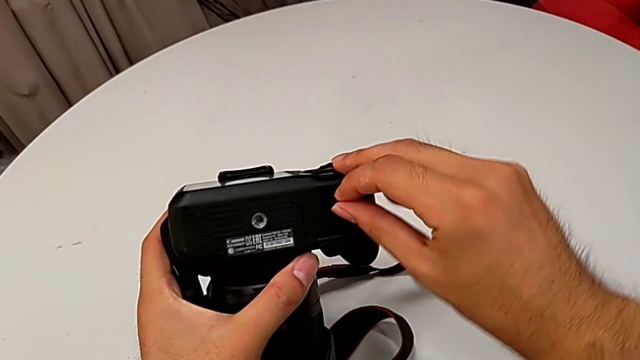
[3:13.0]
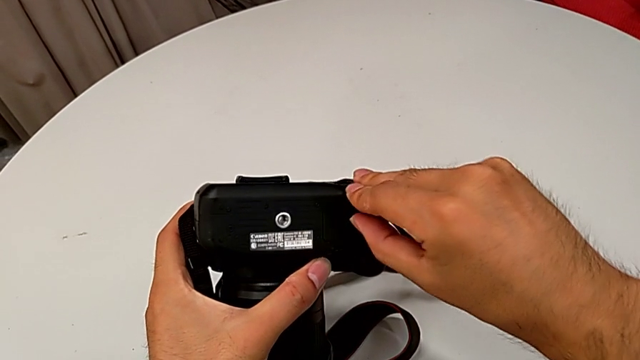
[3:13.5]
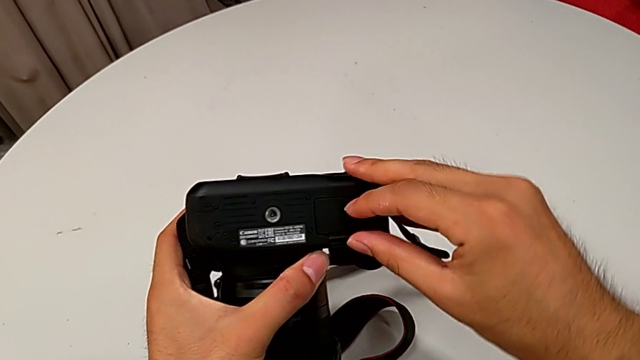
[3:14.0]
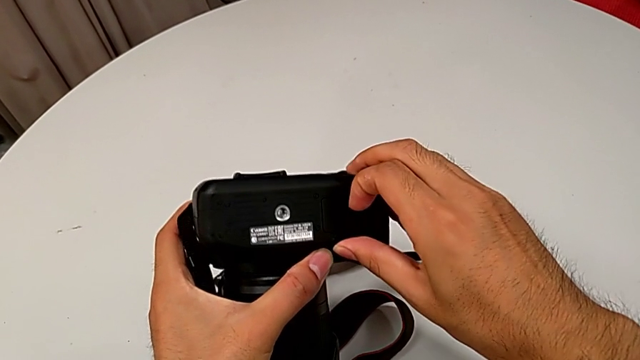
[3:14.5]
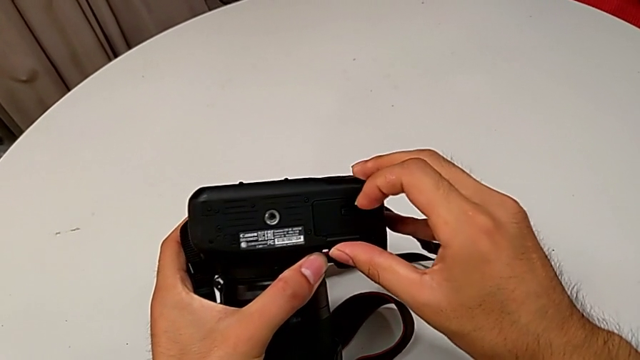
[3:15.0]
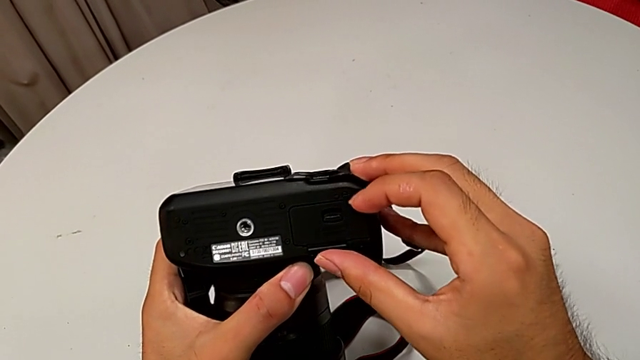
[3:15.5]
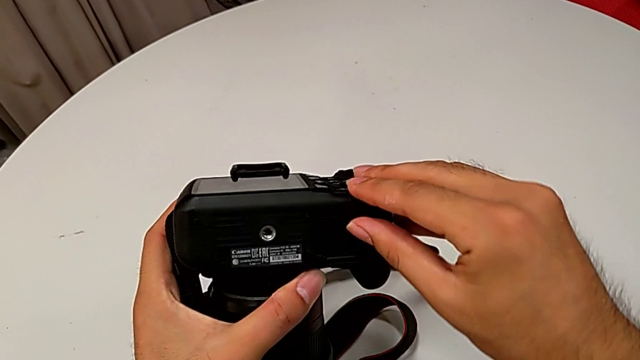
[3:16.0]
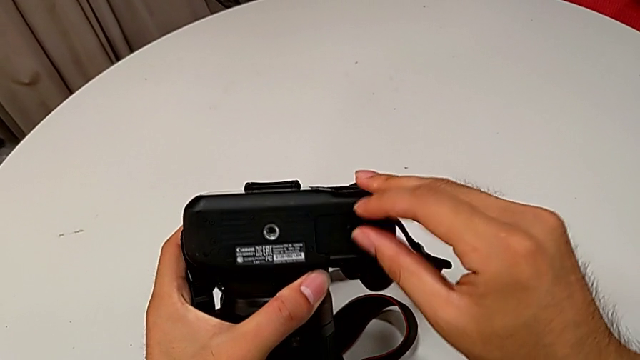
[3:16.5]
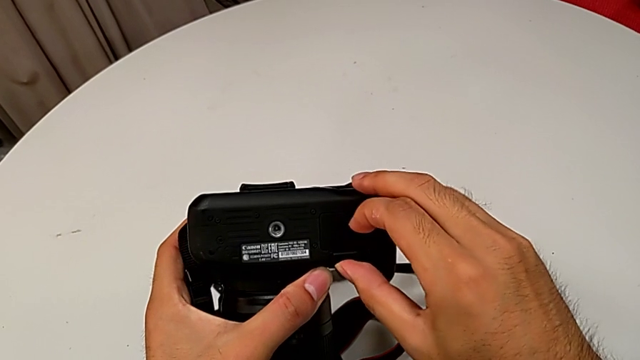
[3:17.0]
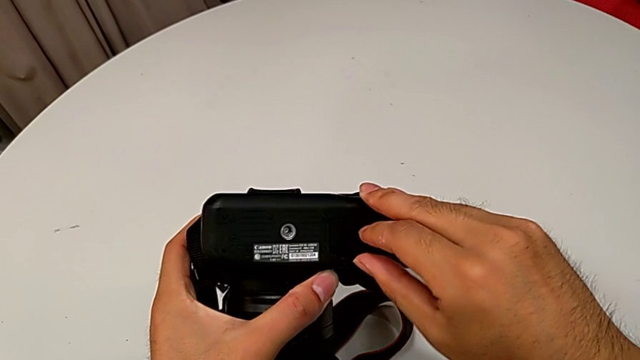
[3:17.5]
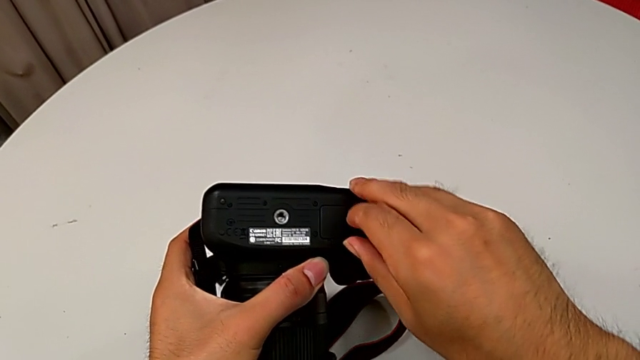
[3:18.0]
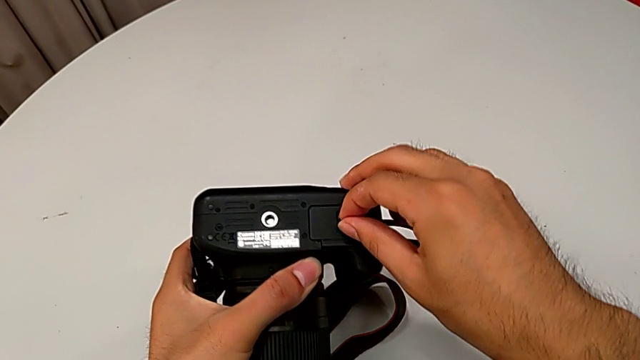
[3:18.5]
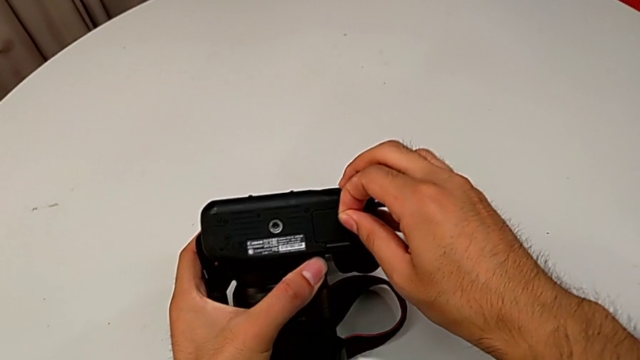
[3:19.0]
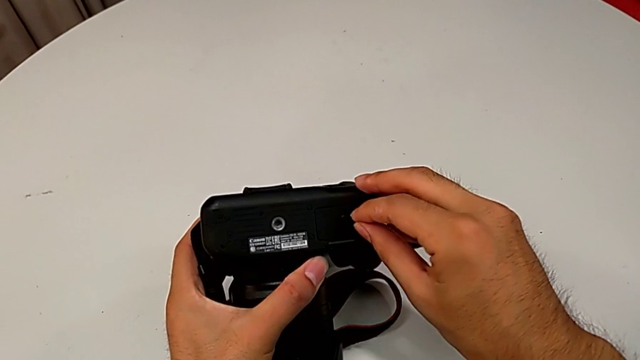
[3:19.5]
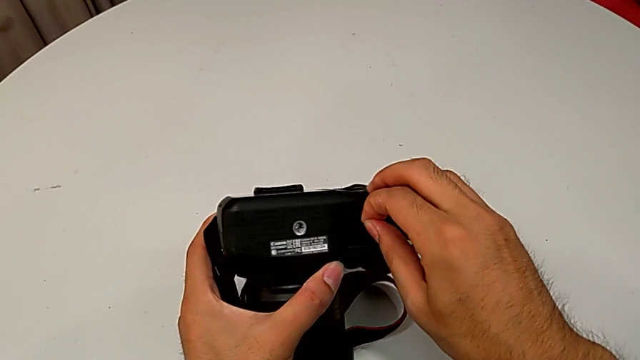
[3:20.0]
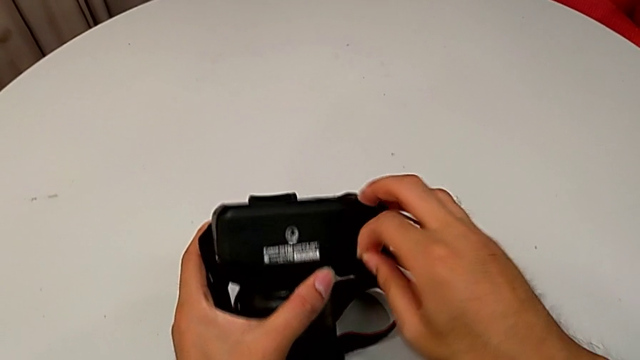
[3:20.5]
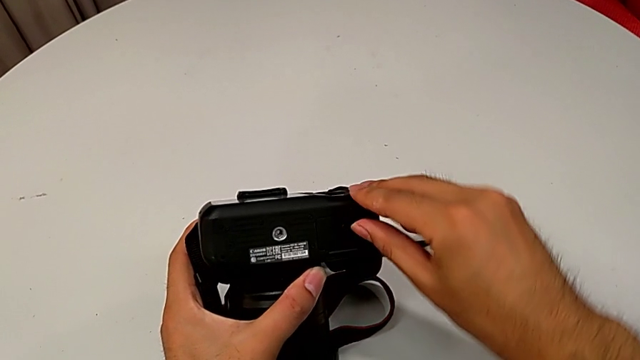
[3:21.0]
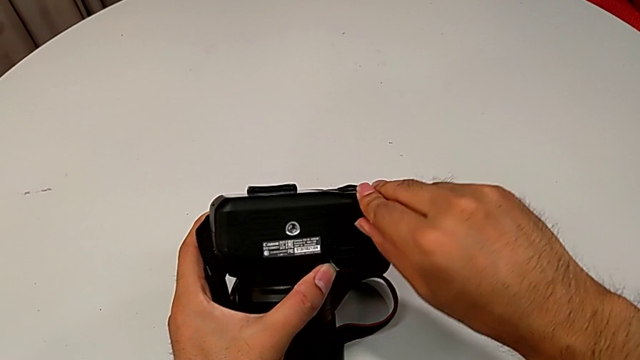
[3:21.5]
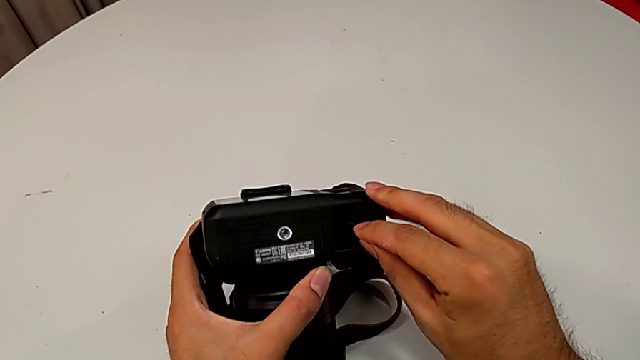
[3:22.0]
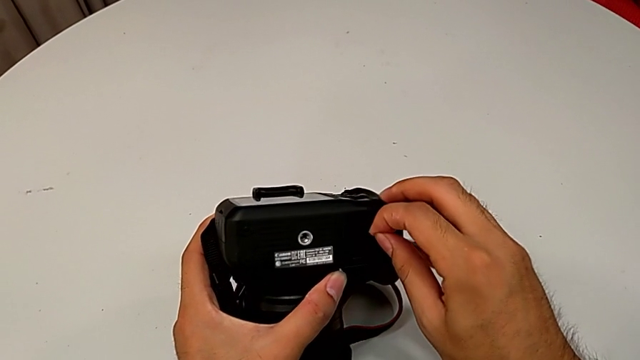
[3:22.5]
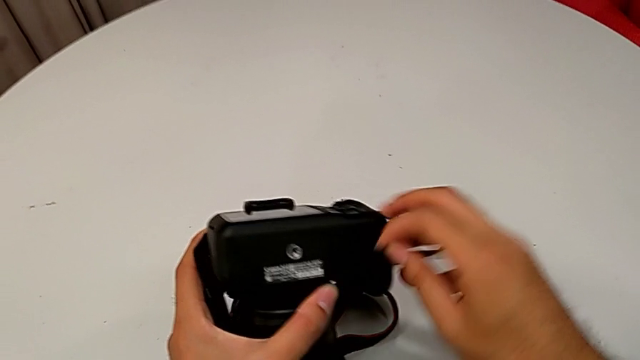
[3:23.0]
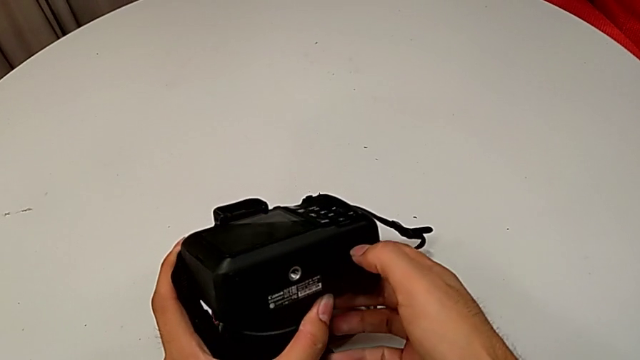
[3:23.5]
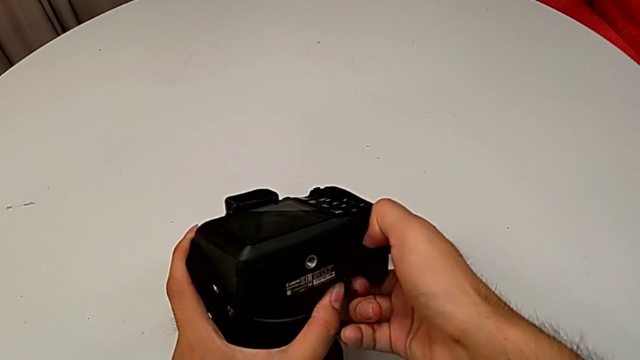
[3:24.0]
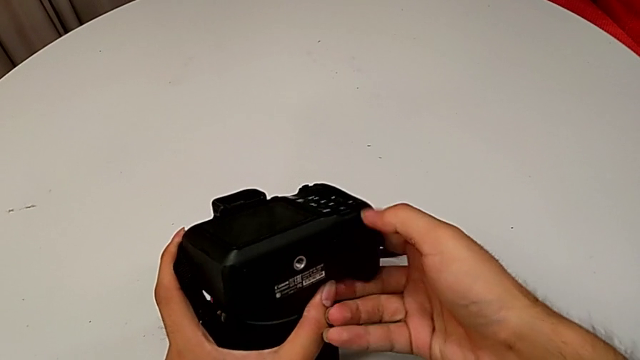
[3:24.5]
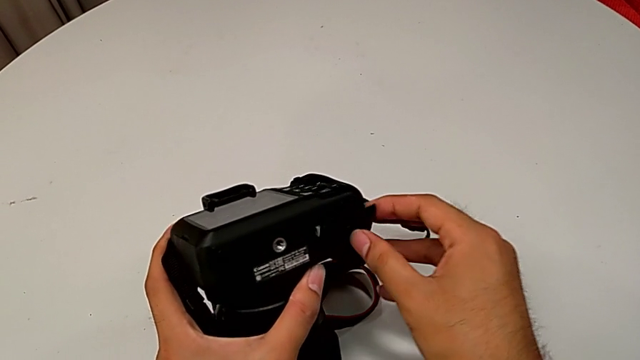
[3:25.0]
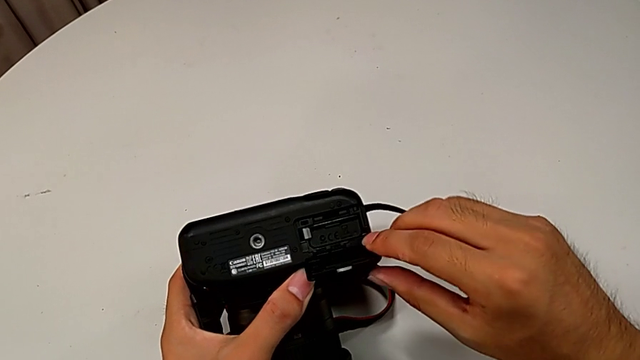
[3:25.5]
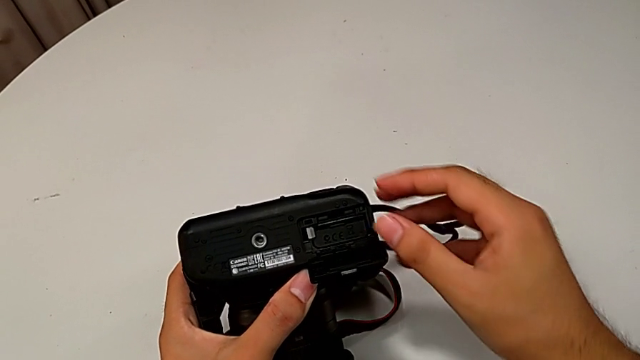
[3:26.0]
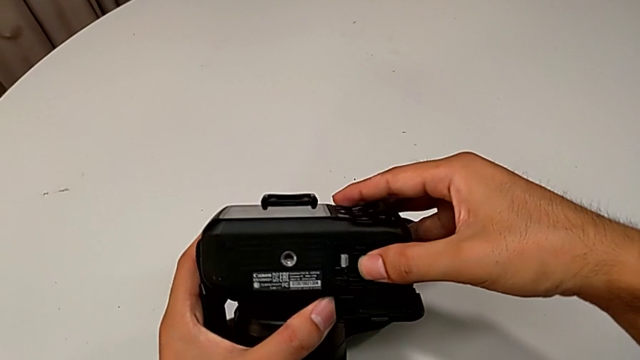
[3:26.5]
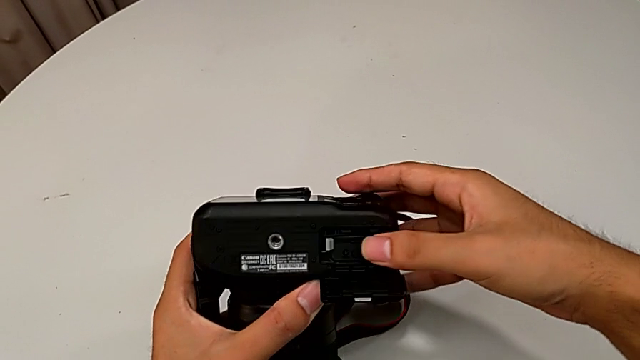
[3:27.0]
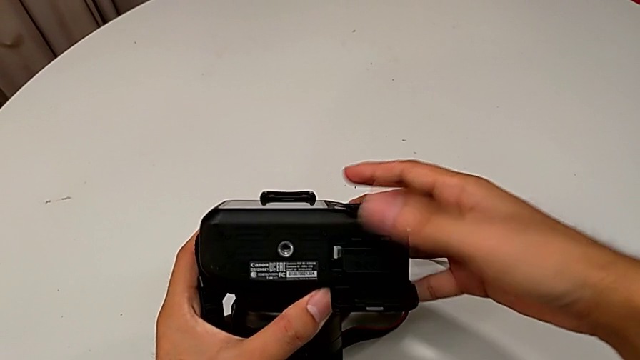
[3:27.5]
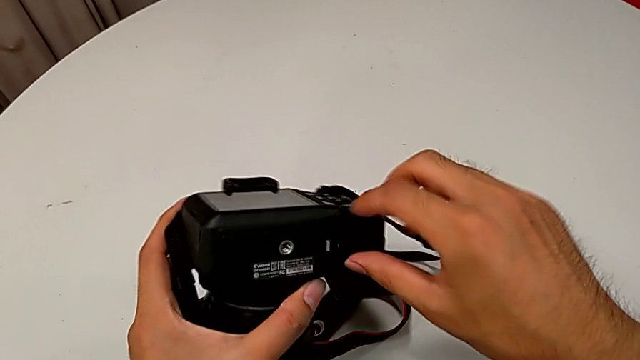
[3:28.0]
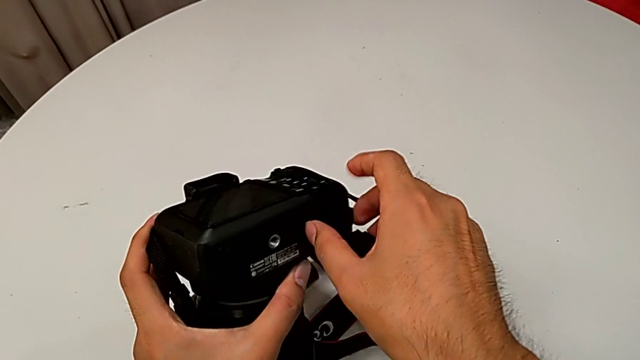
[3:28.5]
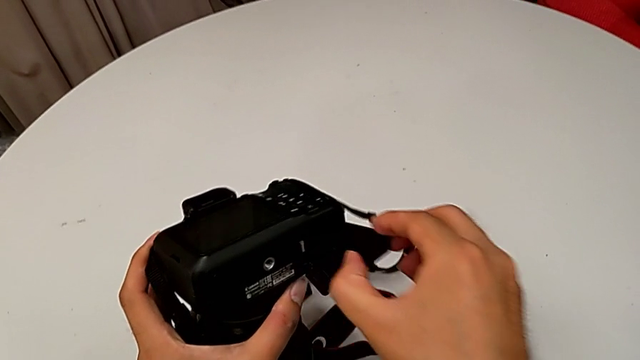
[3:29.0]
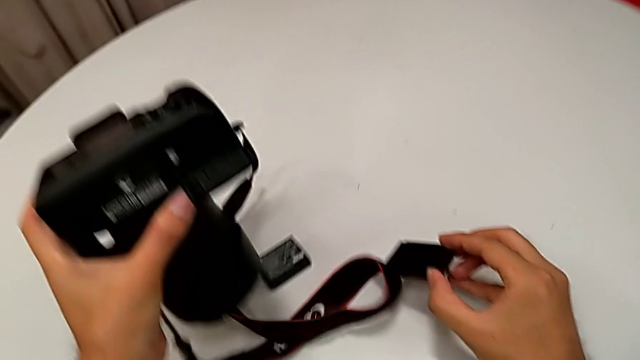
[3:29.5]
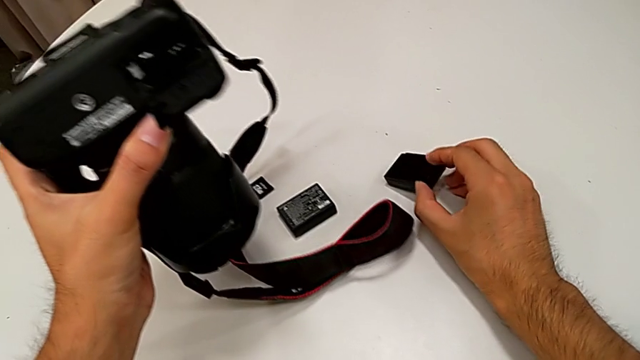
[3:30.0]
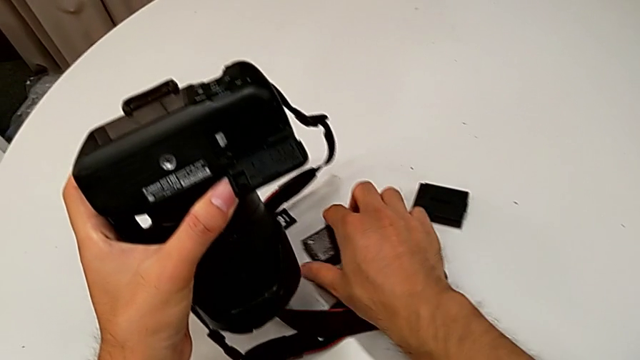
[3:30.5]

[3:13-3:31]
The camera wearer is removing the old battery from the DSLR. They wrongly open the battery door, unable to open it, wrongly grab it, unable to grasp it, and wrongly unlock it twice, unable to grasp it. They open it, pull the battery and place the old battery.
